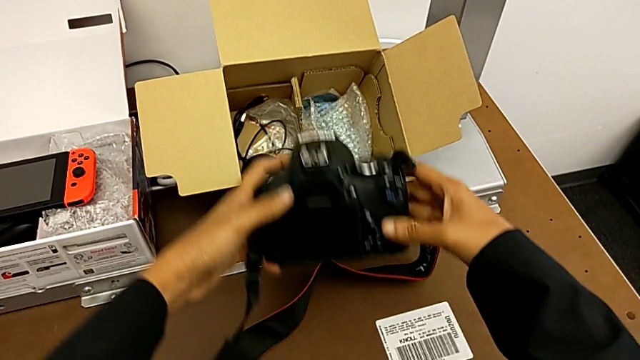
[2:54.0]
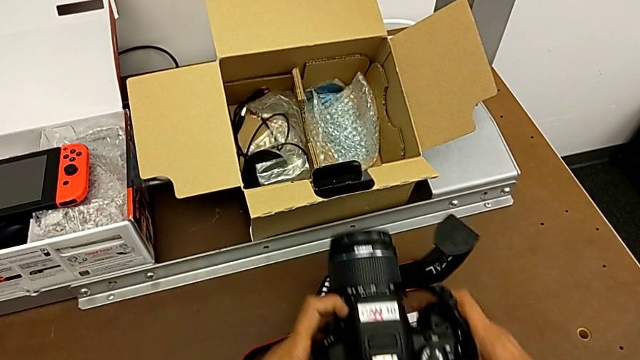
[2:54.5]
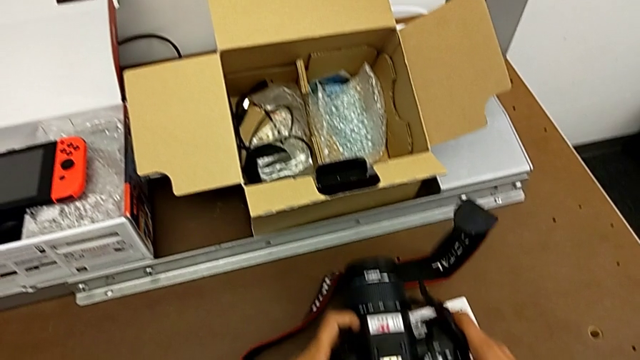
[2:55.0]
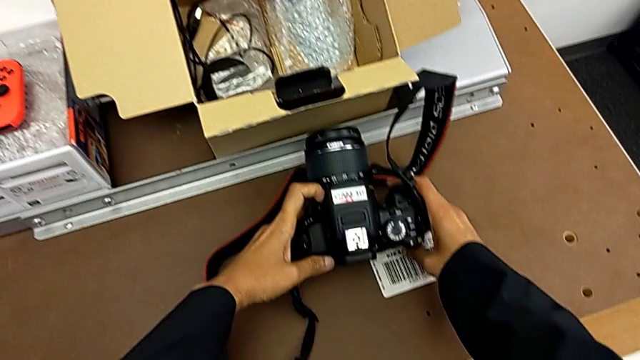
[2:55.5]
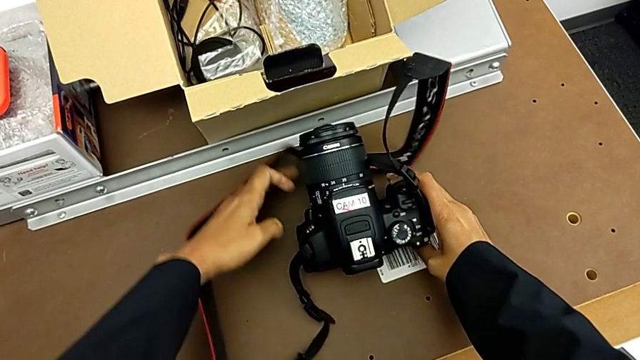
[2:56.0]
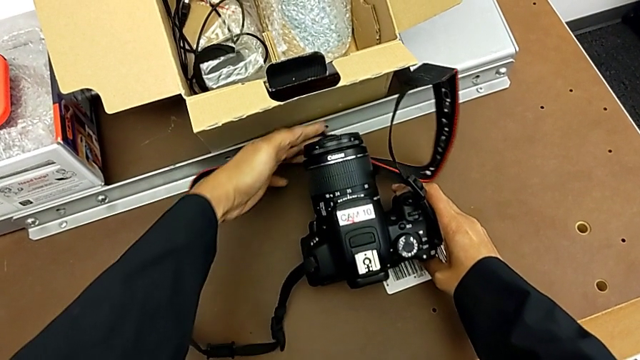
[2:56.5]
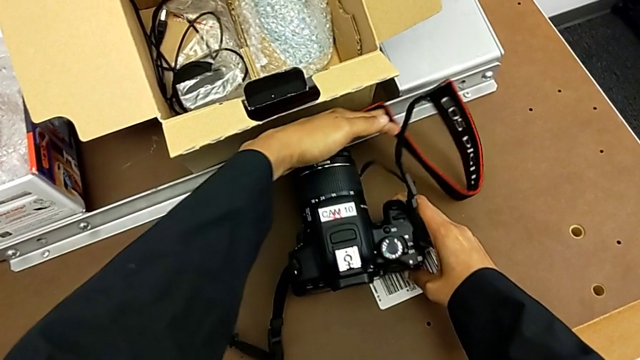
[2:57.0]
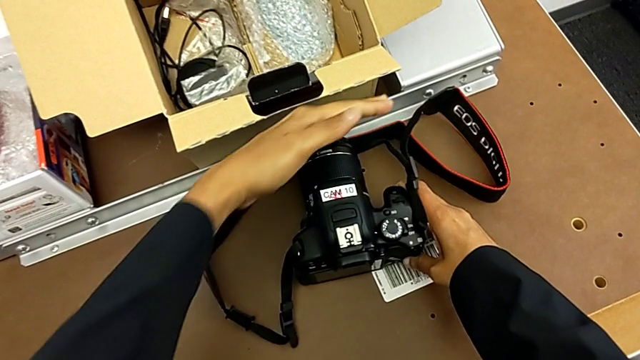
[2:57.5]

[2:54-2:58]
The camera wearer is inserting an SD card. They place the DSLR and withdraw the strap.
